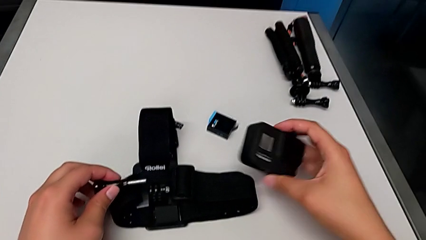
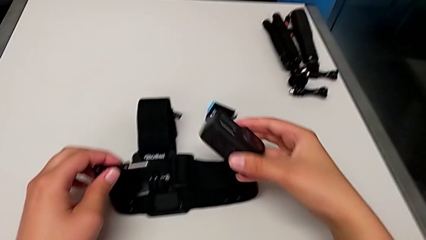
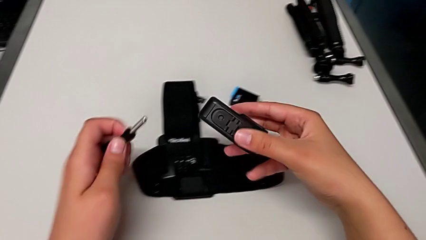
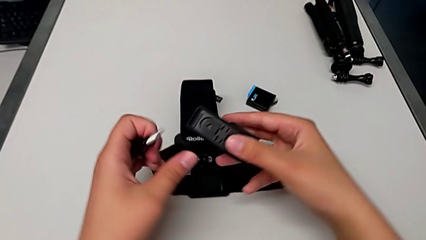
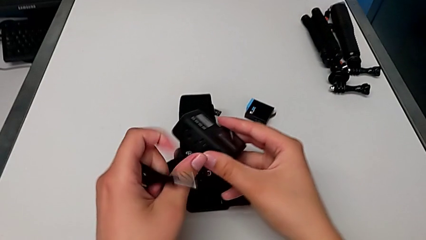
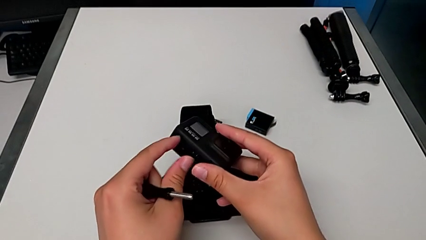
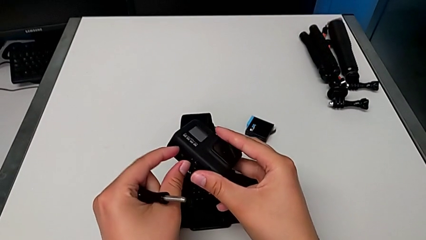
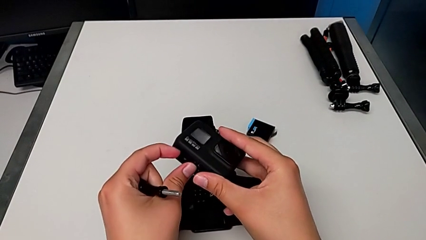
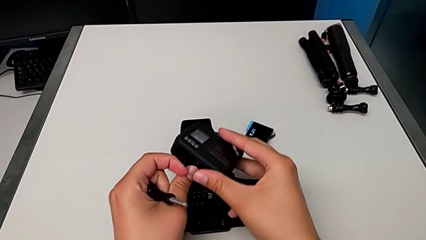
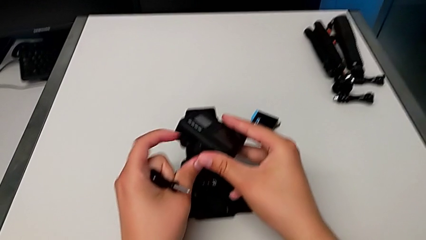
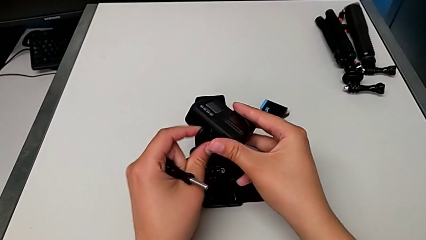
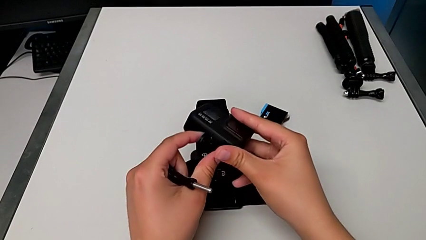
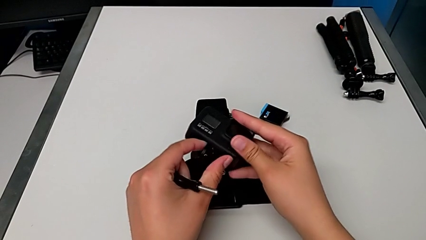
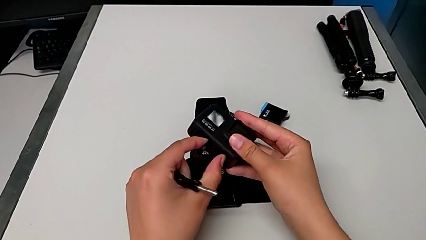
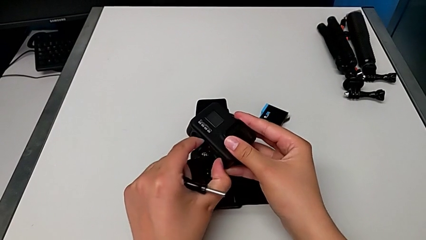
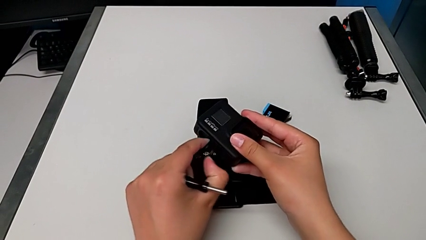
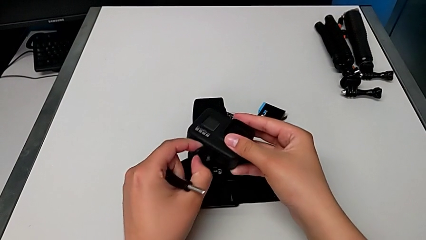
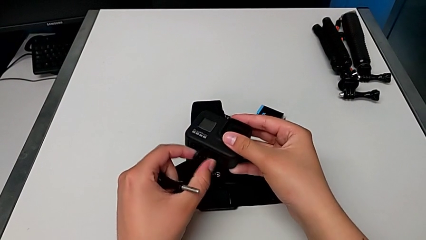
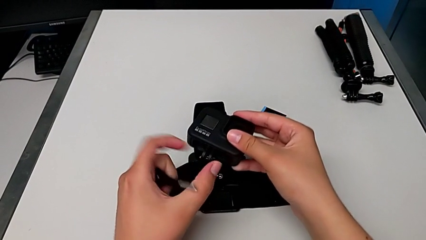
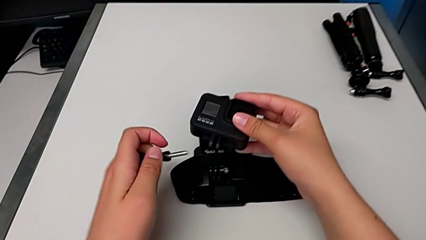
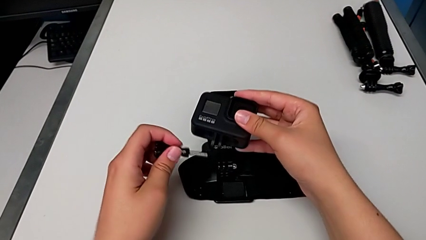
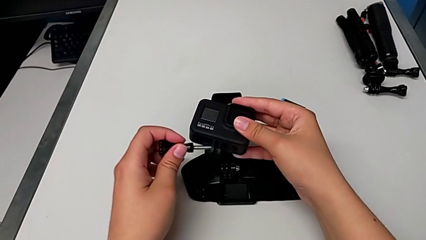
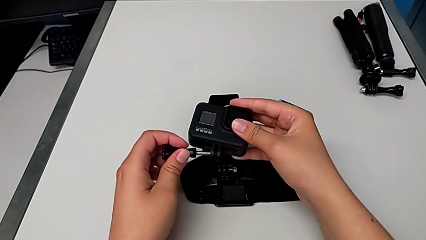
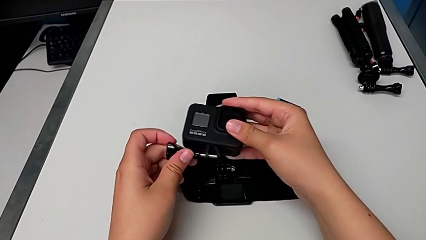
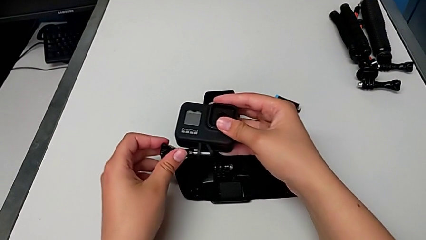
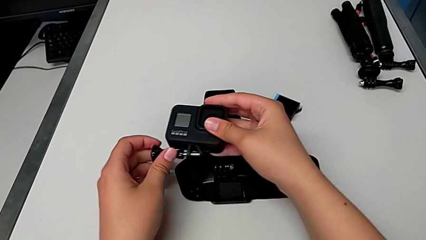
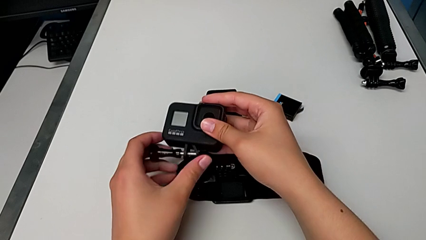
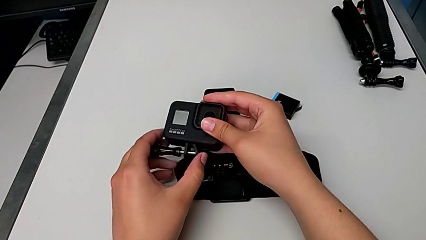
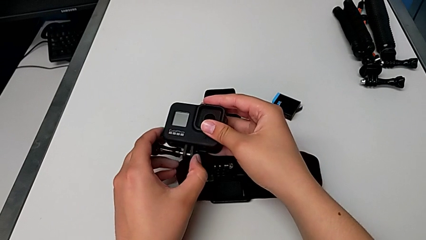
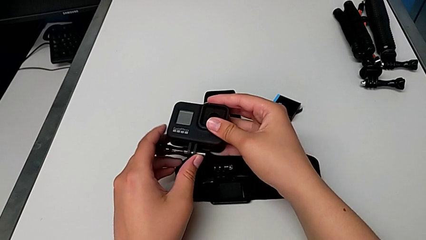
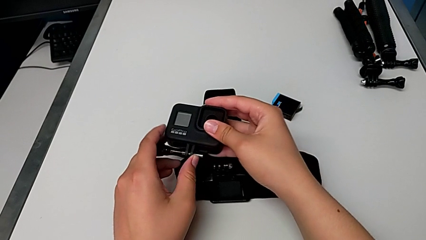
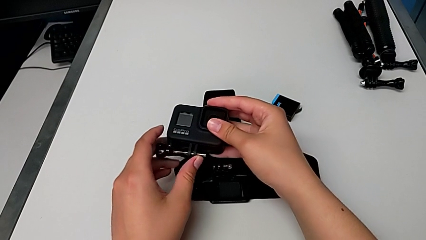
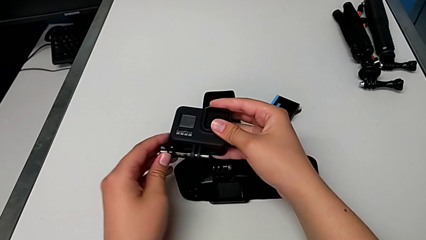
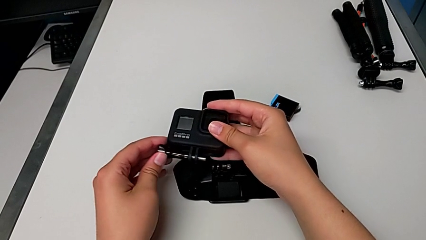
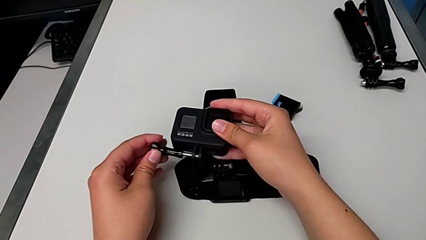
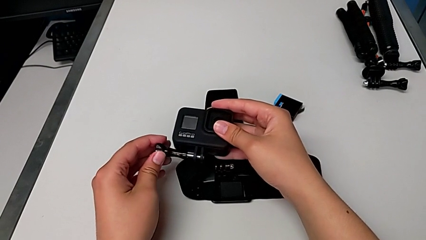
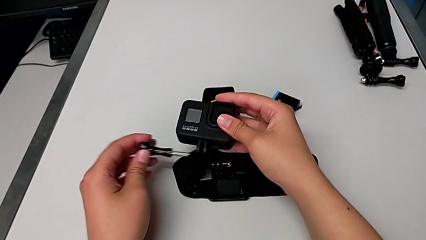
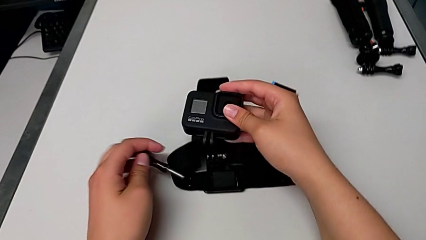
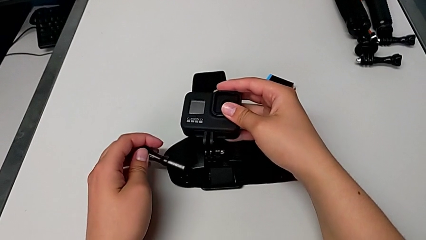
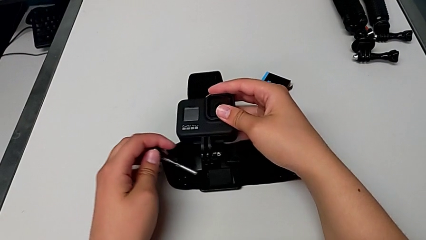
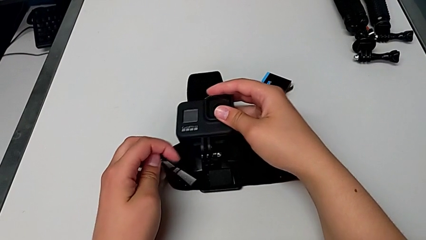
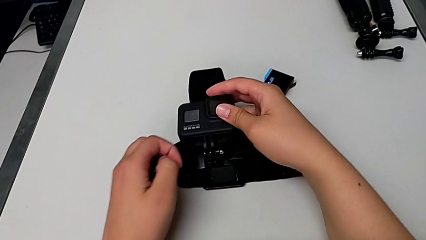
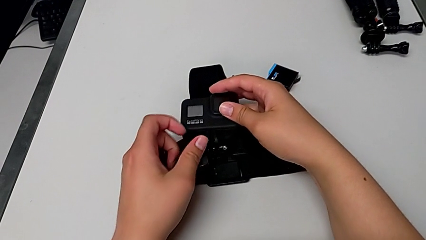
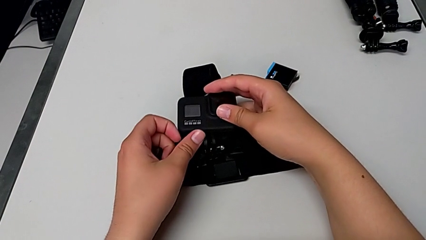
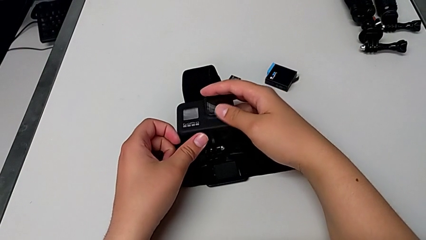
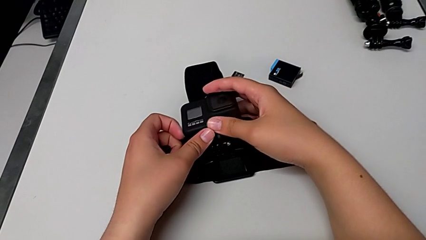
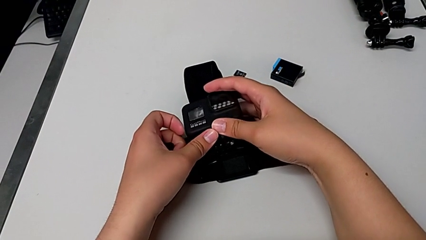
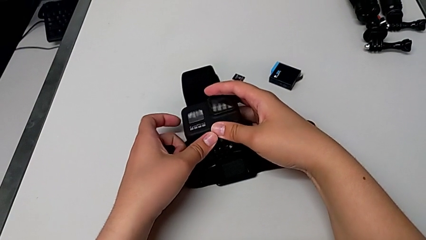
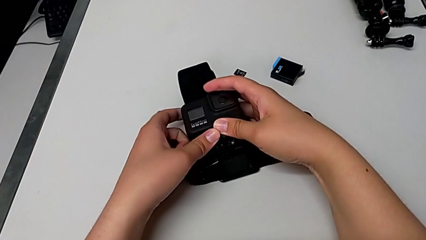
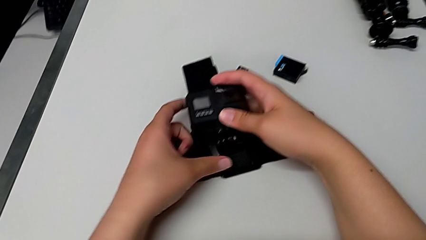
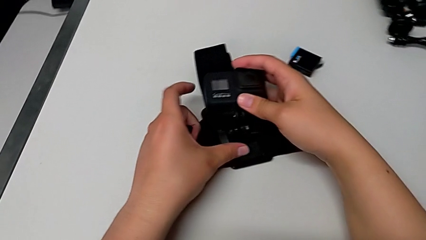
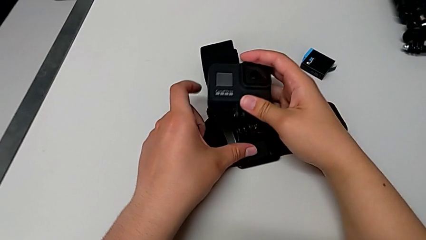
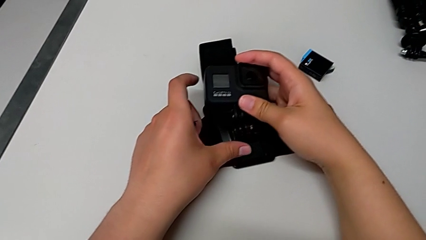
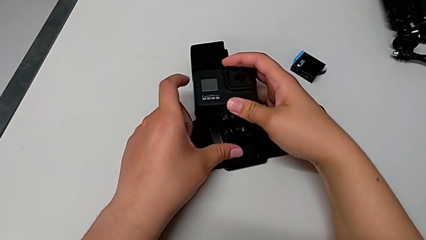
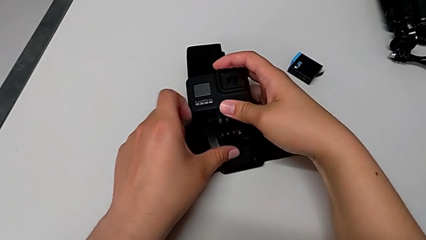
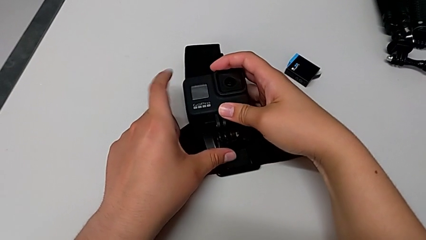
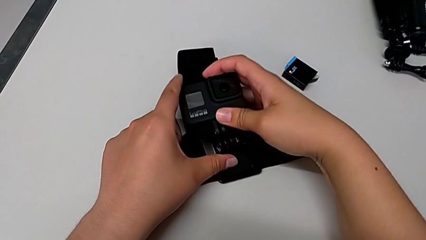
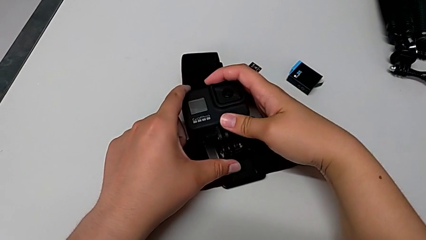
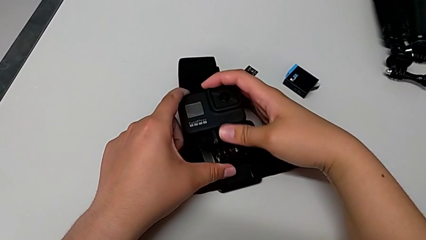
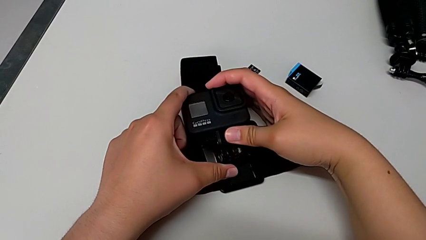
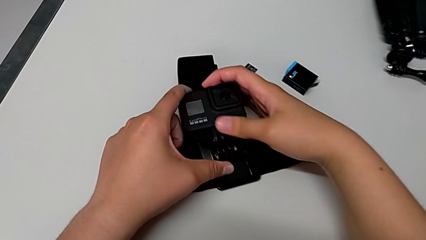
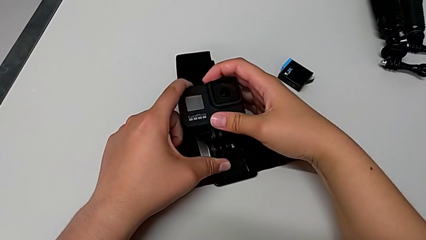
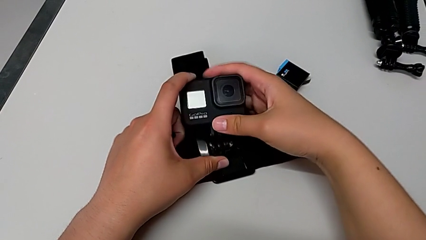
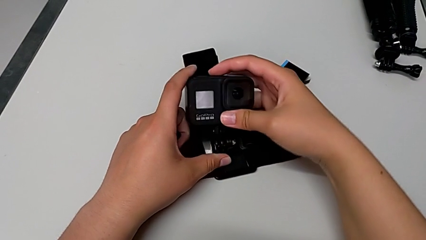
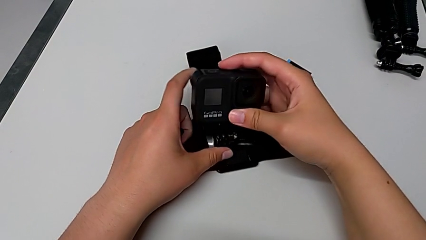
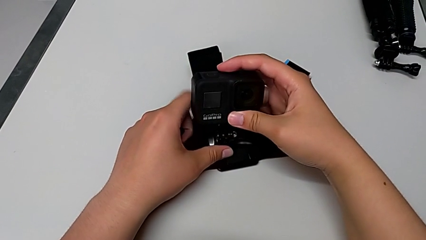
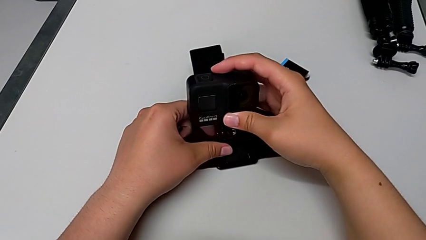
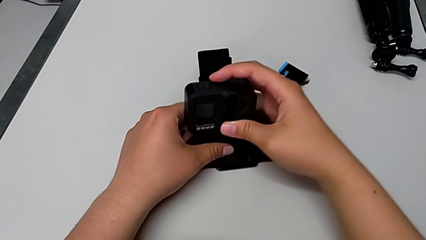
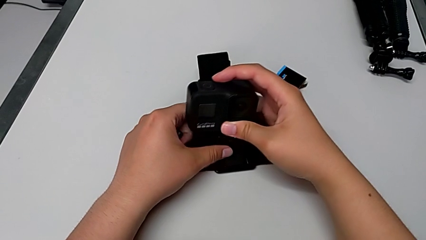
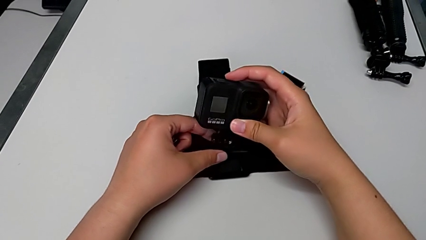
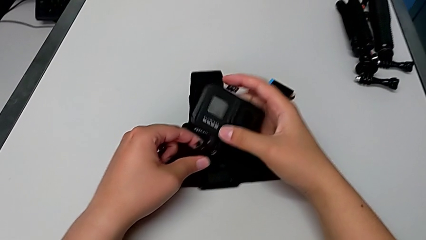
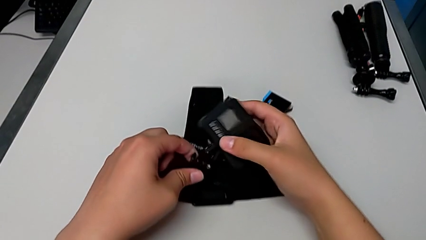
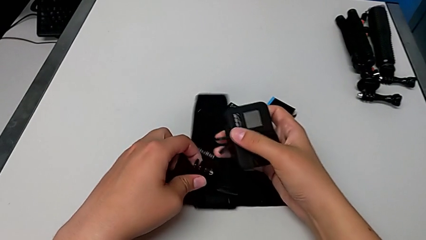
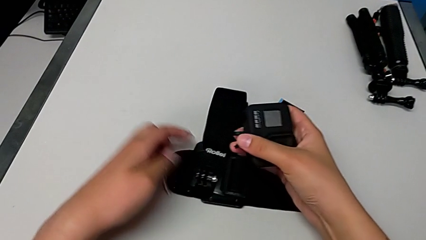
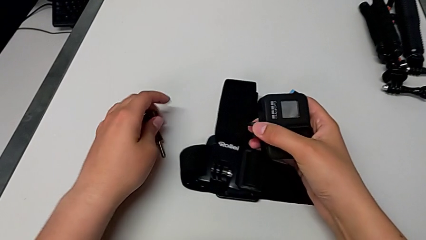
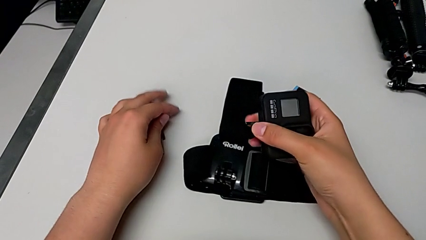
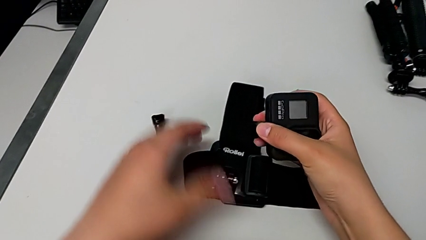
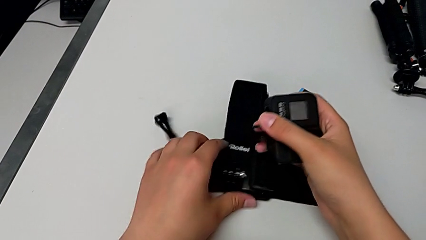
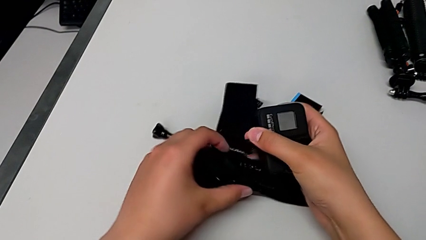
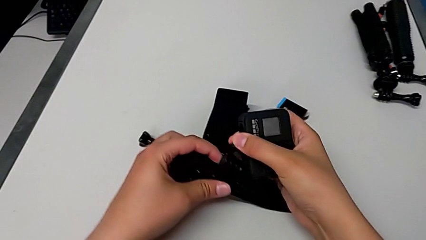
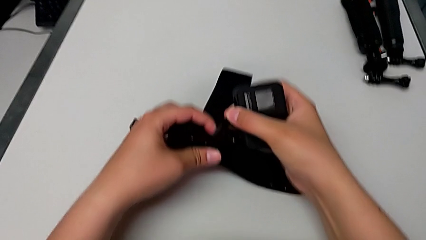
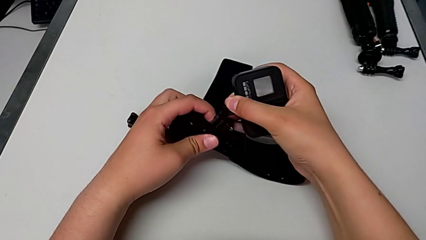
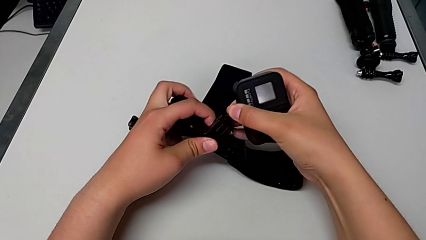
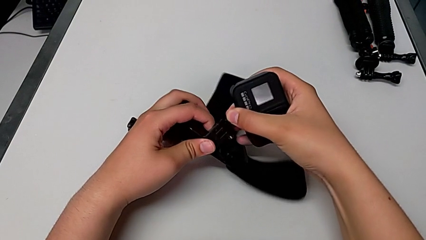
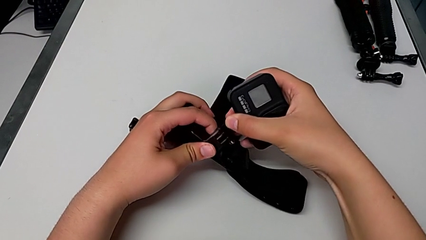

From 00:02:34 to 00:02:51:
The camera wearer is mounting the GoPro into the belt. They open the mounting peg, insert the screw, withdraw it, wrongly mount the GoPro and place the screw.
